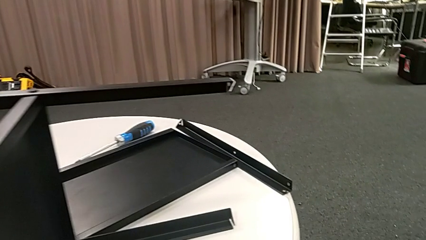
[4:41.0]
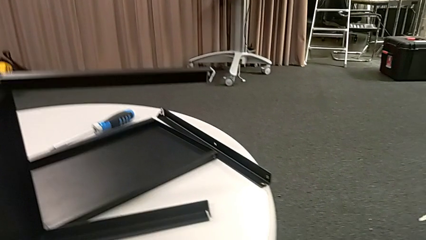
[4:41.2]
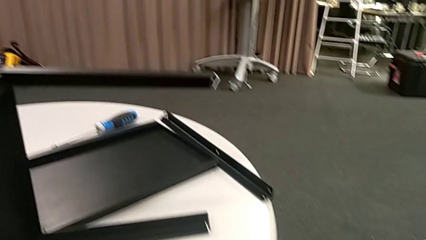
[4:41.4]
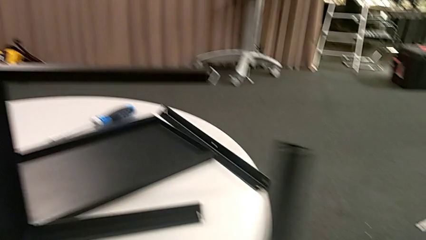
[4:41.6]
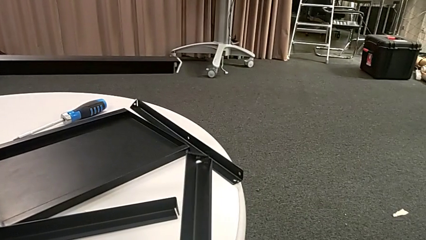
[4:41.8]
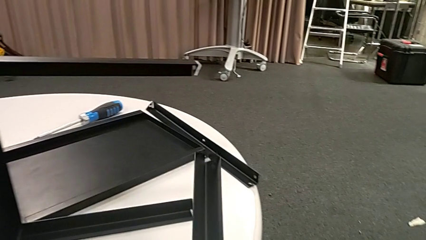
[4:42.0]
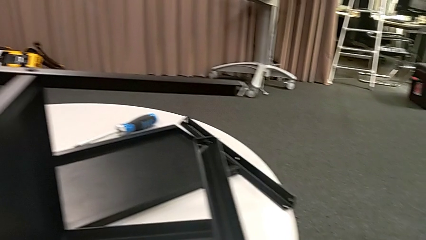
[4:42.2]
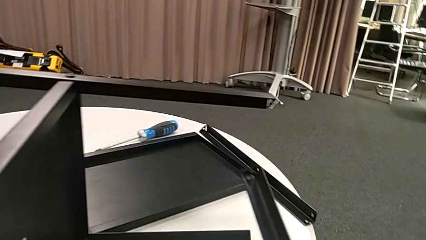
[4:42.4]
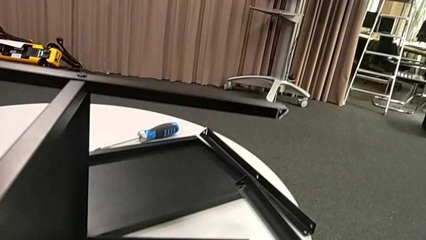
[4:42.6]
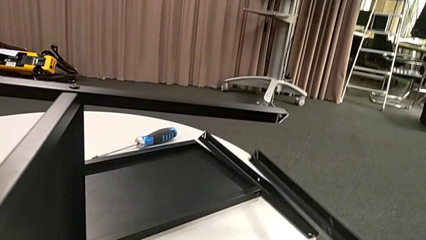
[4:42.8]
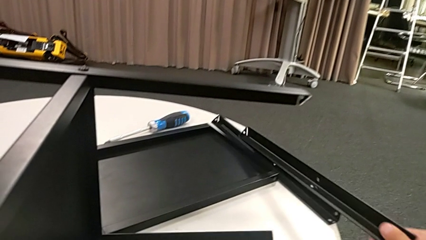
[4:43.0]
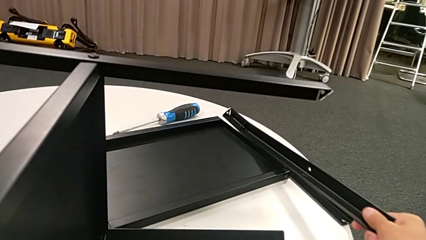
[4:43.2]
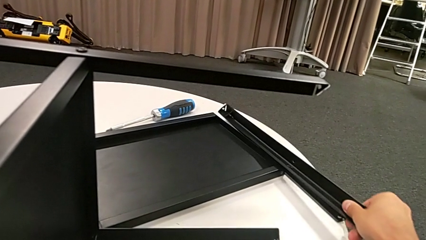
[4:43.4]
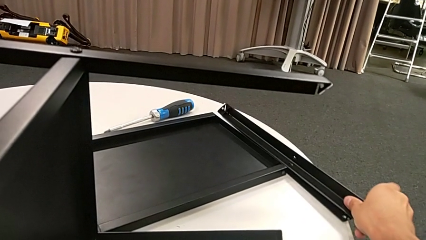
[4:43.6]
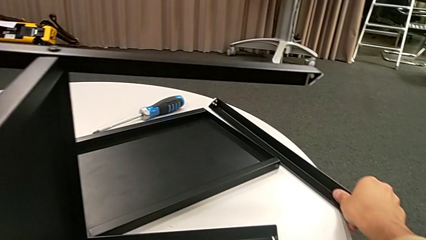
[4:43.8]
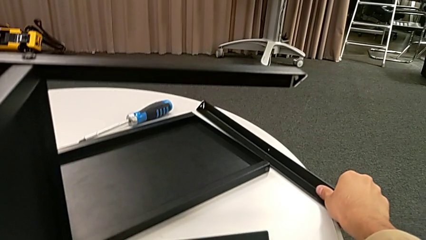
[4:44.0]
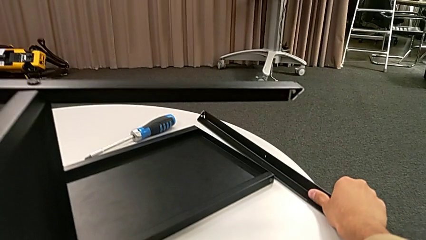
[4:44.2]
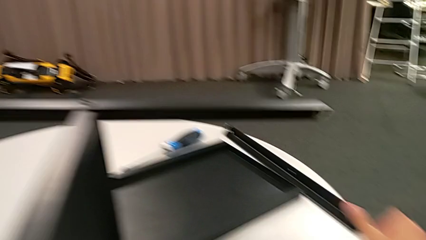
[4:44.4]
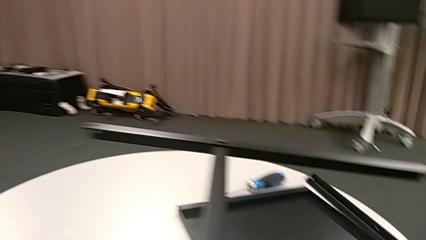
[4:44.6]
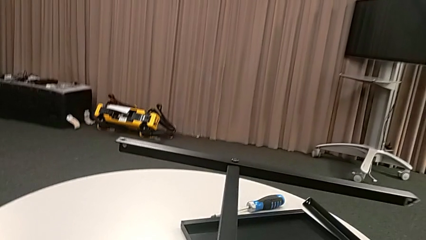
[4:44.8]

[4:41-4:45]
The camera wearer is disassembling the second leg. They place the leg.

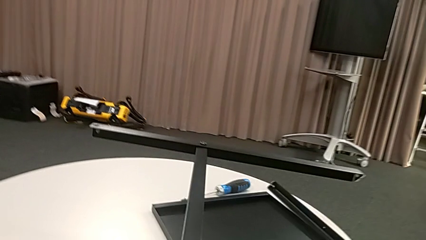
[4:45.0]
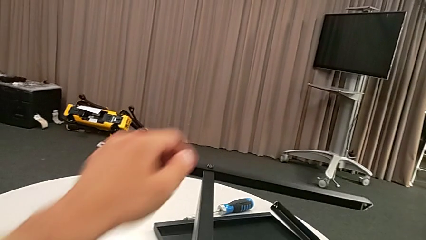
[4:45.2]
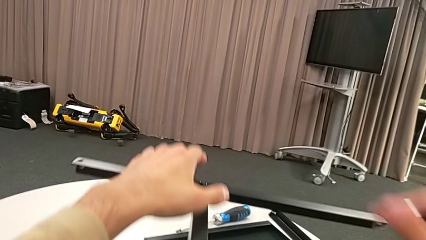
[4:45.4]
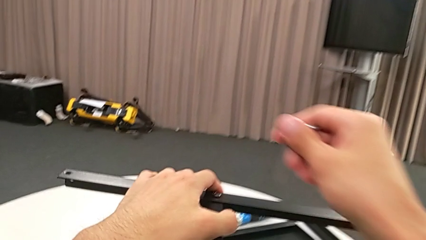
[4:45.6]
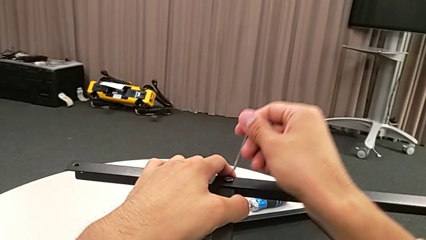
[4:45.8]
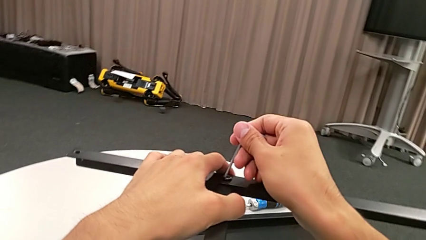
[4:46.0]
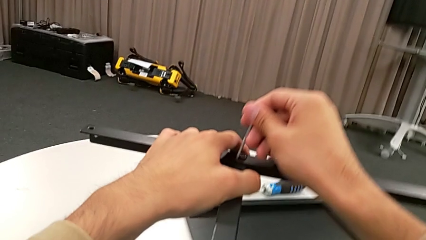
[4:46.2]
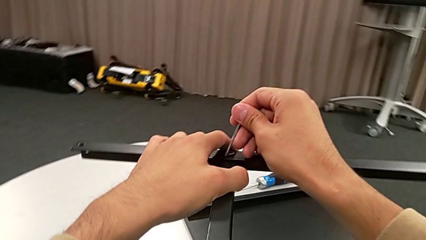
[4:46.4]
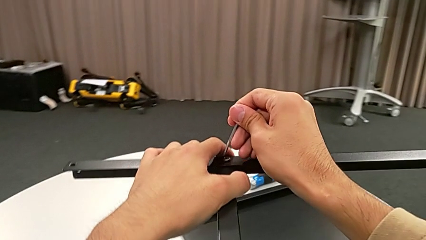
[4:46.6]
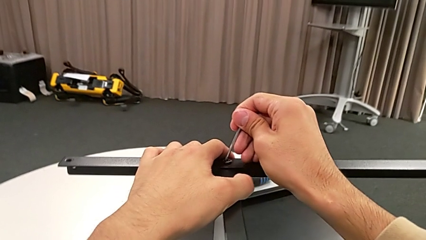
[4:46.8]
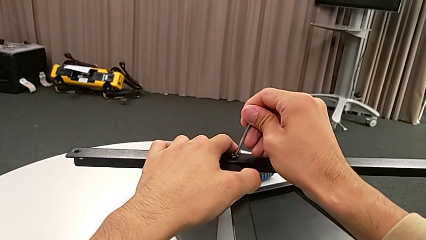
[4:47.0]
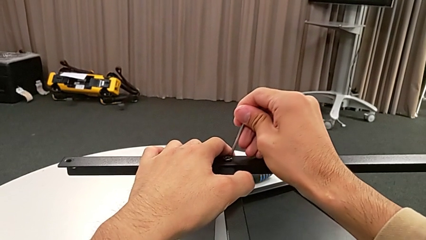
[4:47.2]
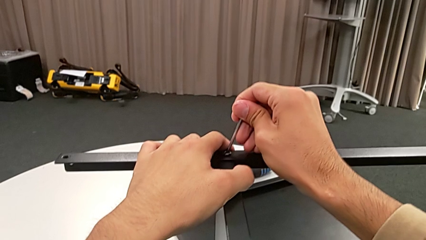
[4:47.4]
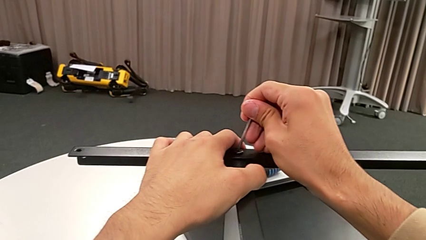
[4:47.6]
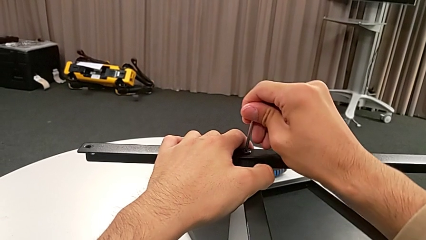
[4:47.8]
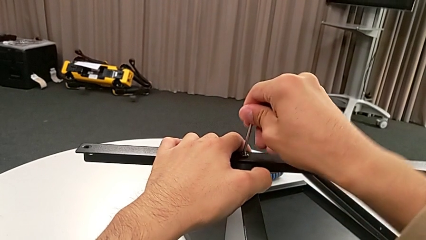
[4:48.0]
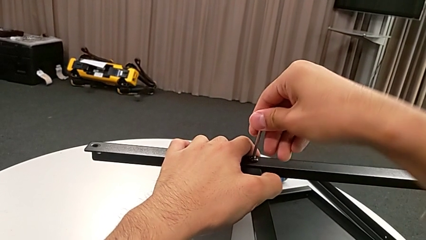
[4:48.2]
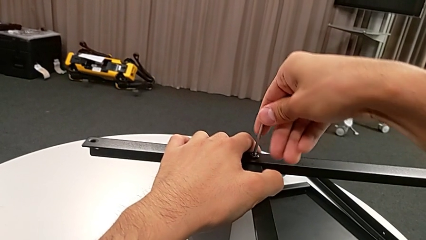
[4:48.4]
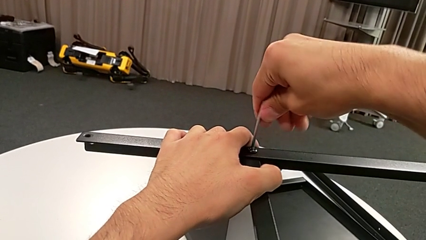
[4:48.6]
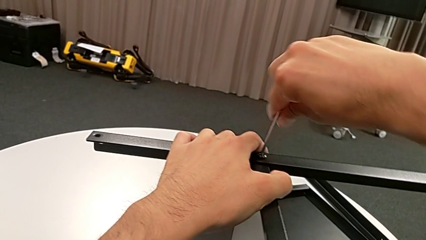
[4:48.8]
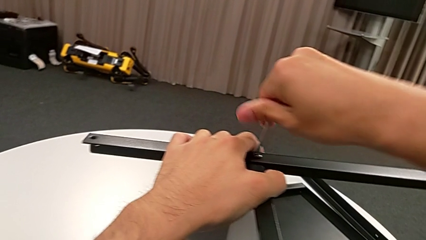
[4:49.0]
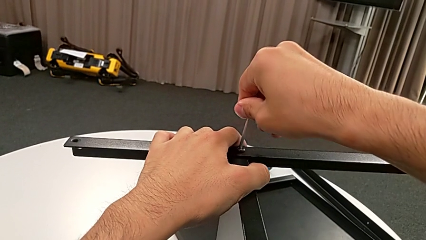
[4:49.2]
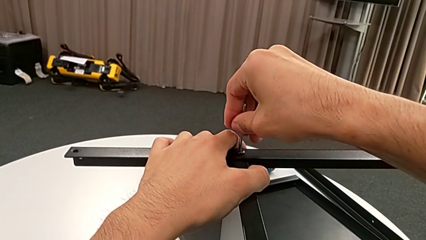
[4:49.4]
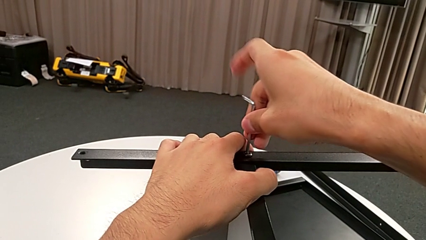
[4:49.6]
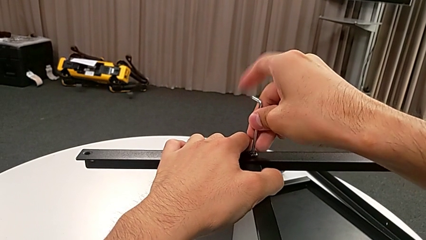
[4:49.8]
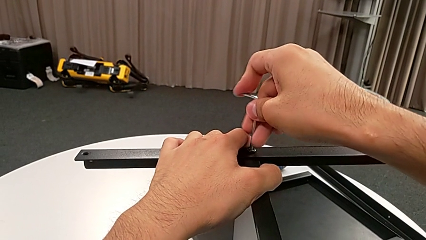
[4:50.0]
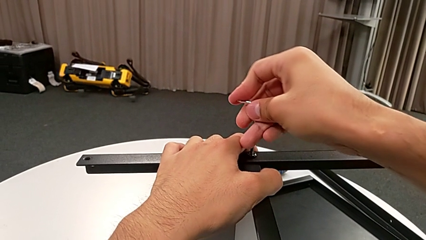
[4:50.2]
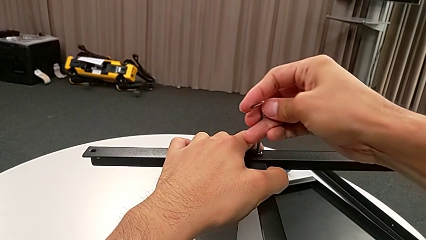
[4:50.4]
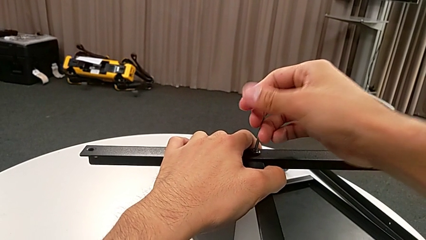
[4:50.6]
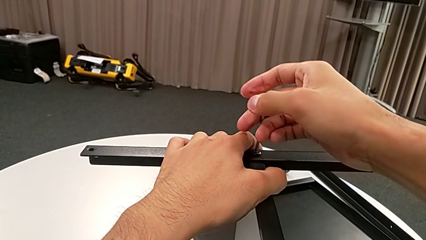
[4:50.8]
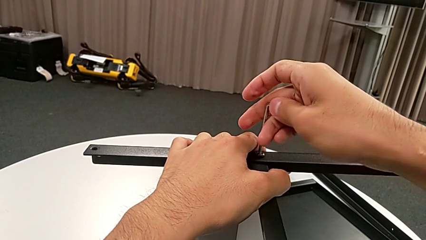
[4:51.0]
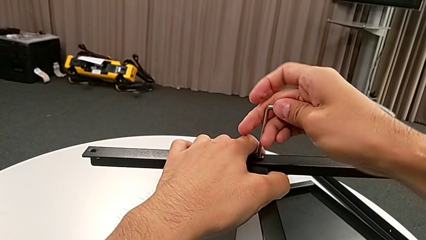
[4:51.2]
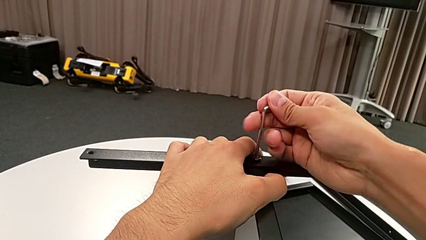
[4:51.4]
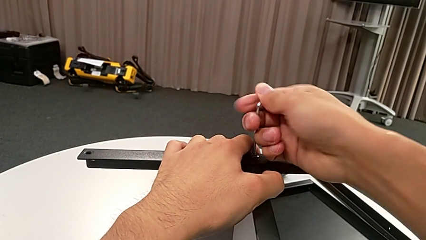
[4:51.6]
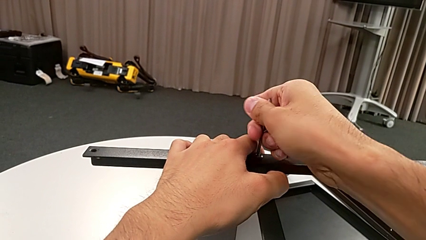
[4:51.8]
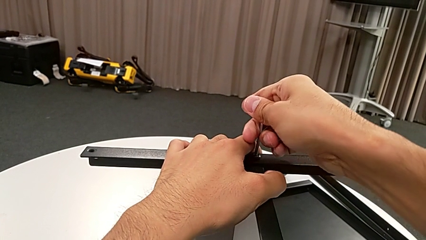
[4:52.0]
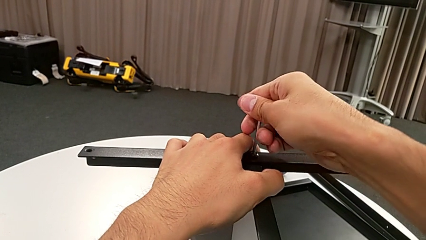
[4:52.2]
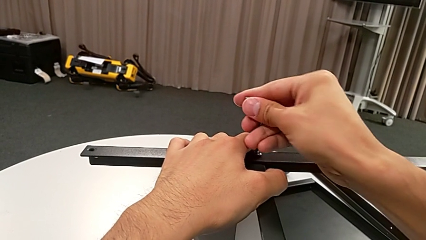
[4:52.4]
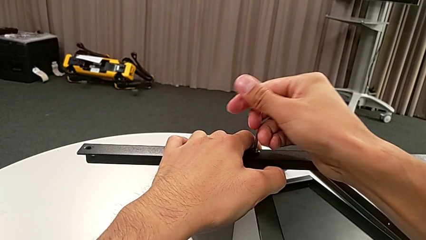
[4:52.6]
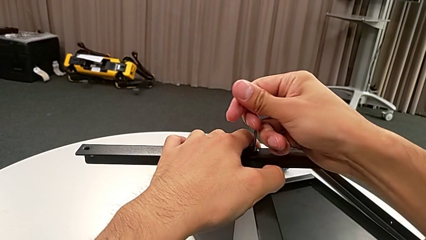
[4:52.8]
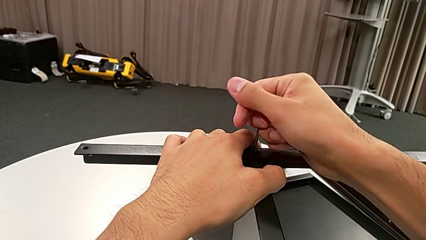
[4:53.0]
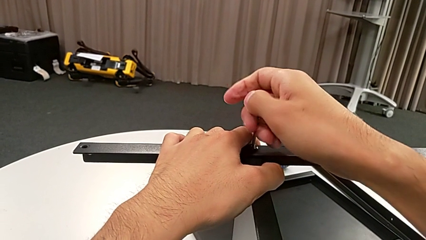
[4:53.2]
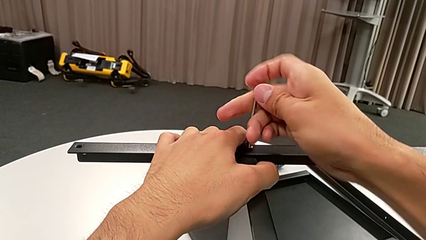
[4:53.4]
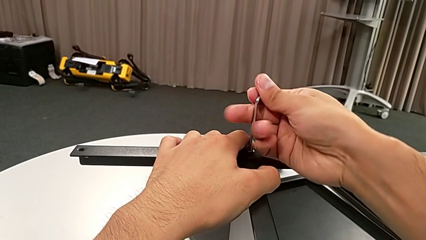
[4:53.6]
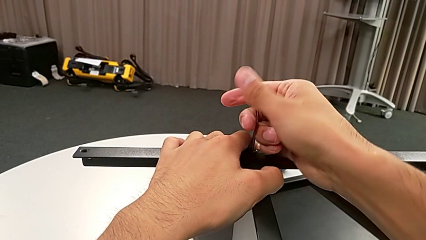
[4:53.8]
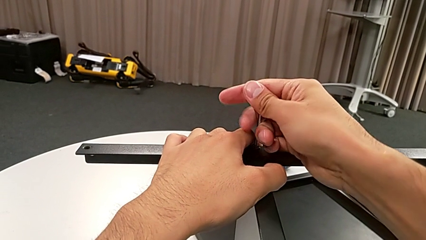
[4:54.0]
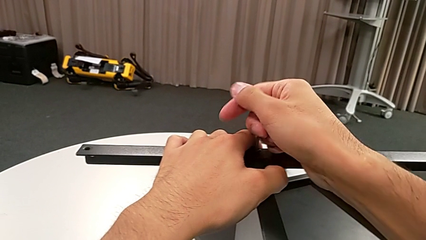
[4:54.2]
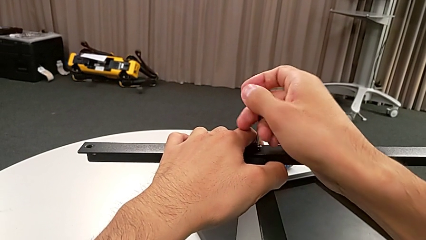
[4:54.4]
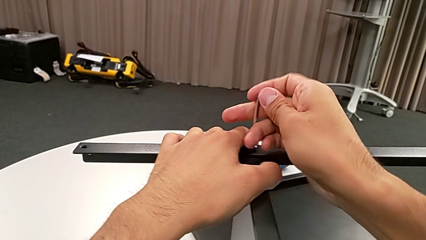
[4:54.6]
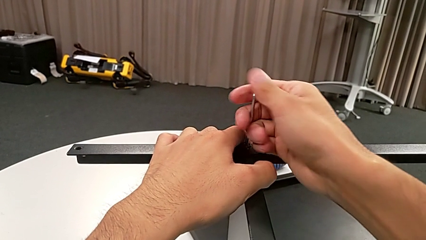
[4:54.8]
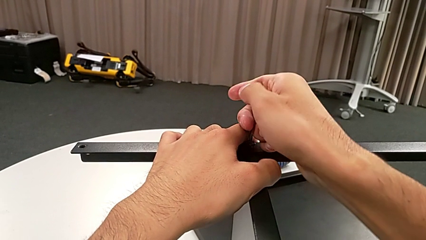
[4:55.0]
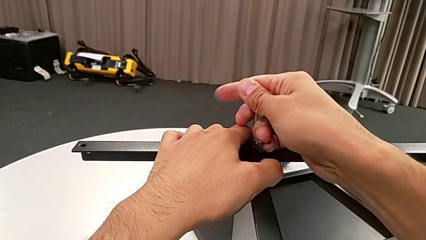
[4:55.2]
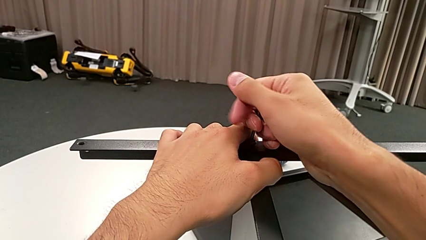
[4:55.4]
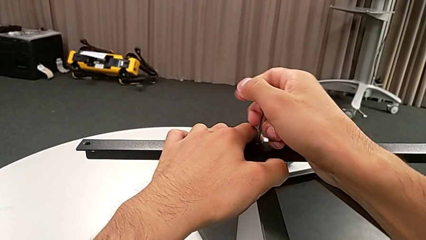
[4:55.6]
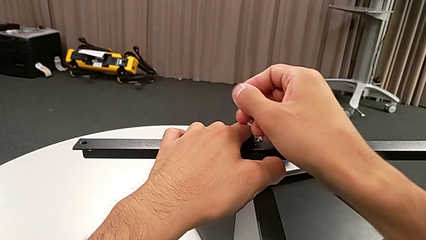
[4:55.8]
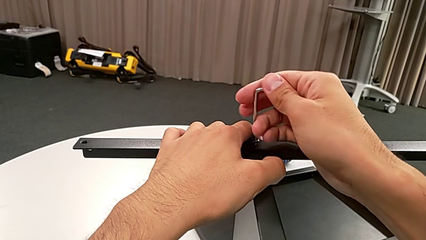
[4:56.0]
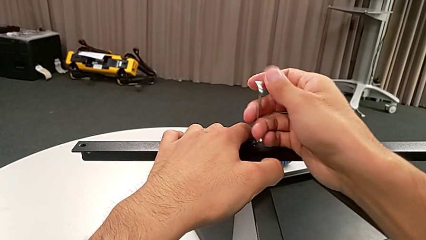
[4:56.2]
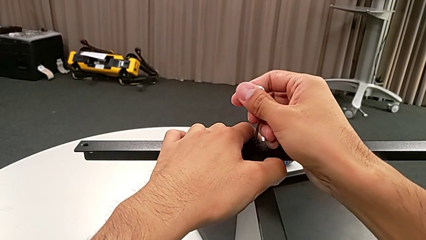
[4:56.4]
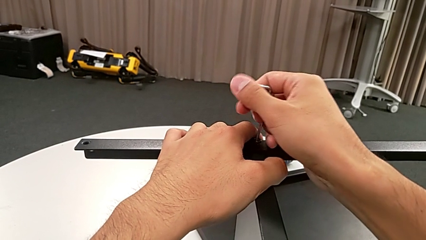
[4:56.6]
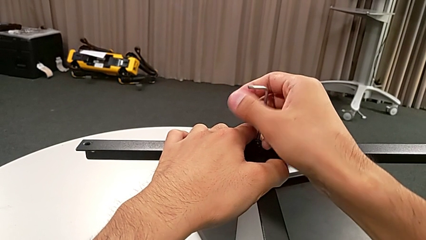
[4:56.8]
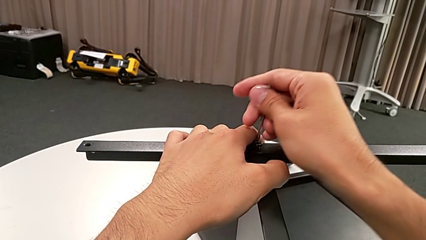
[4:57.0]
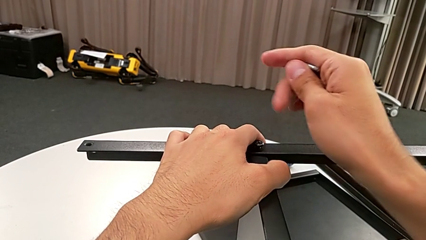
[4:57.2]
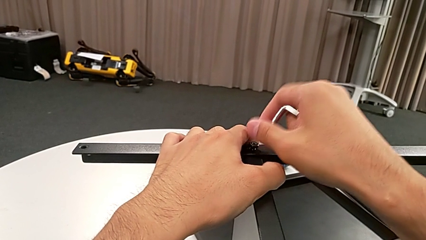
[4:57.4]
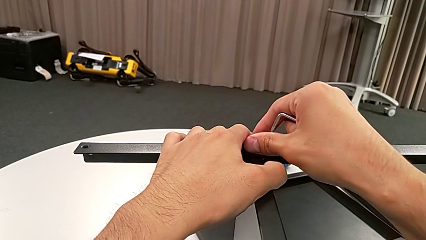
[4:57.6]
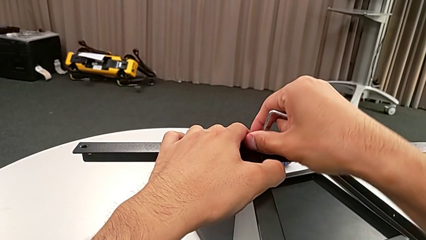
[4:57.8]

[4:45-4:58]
The camera wearer is disassembling the third leg. They approach the hex socket head, insert the Allen wrench, unscrew the hex socket head, withdraw the Allen wrench and disassemble the hex socket head.
